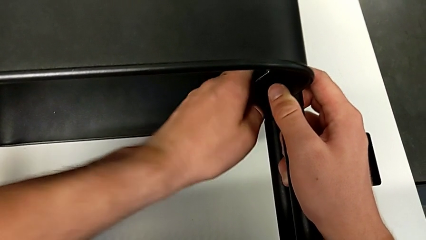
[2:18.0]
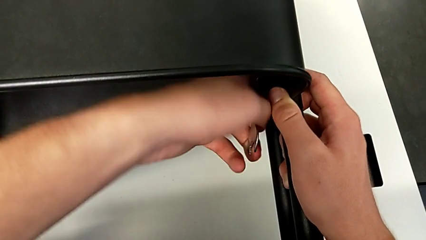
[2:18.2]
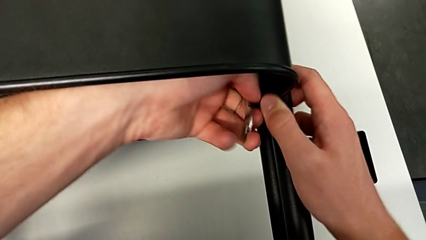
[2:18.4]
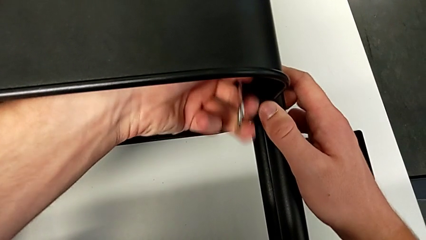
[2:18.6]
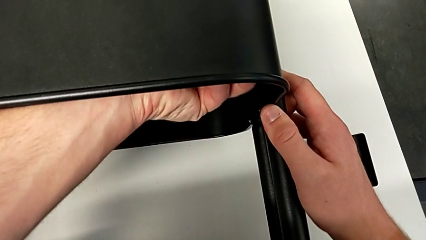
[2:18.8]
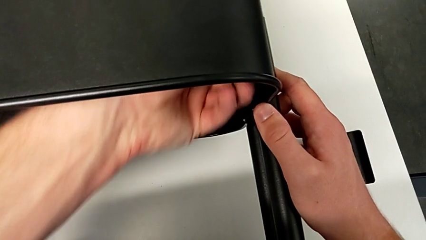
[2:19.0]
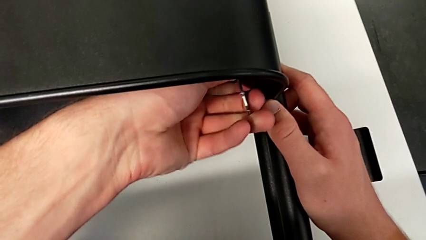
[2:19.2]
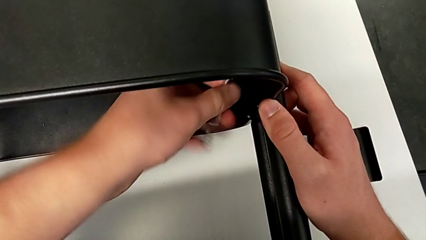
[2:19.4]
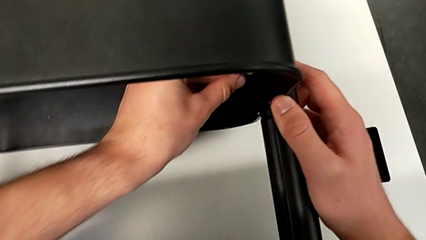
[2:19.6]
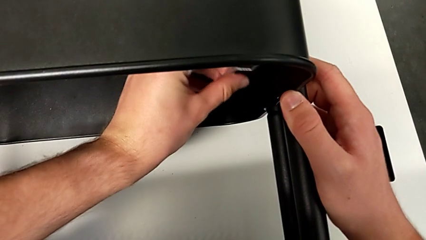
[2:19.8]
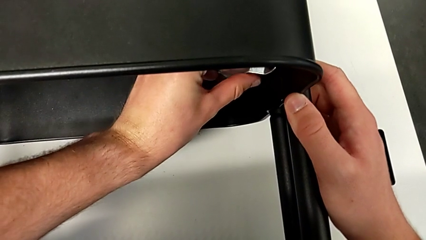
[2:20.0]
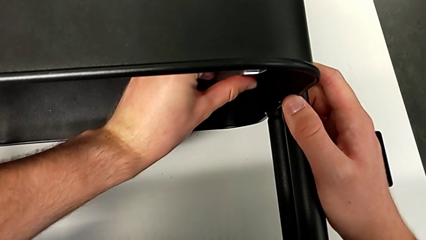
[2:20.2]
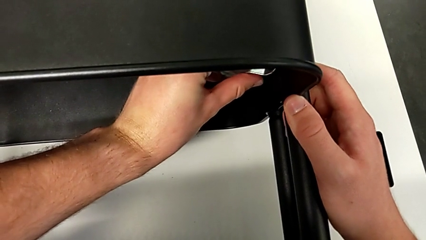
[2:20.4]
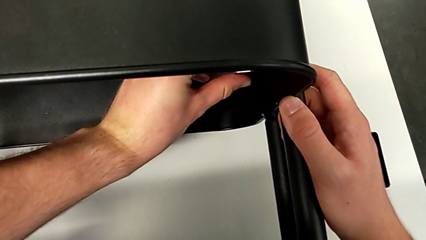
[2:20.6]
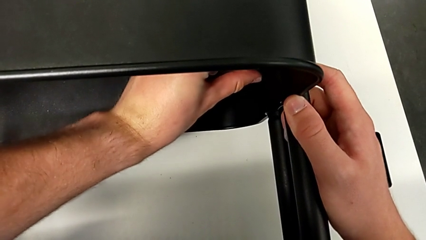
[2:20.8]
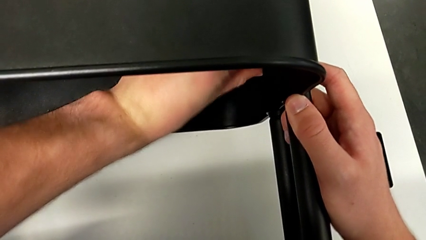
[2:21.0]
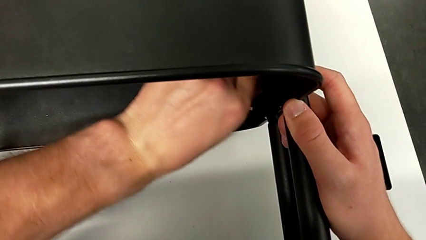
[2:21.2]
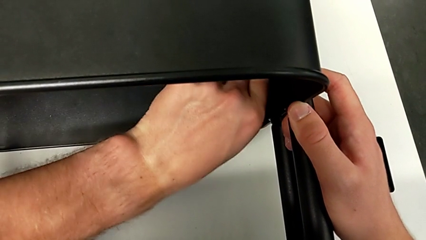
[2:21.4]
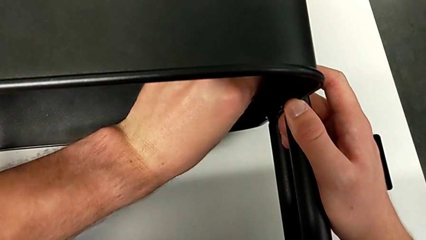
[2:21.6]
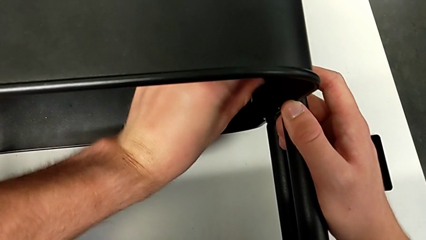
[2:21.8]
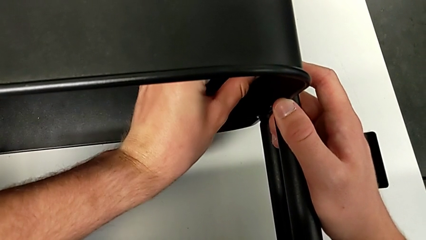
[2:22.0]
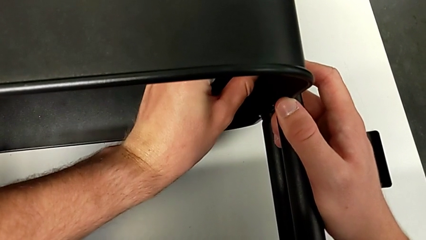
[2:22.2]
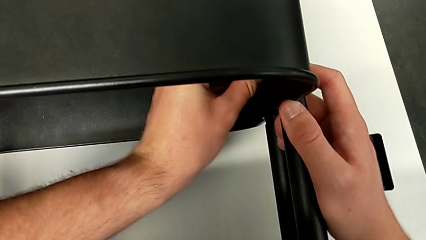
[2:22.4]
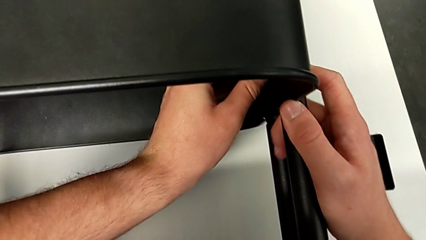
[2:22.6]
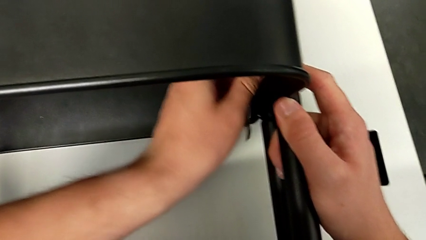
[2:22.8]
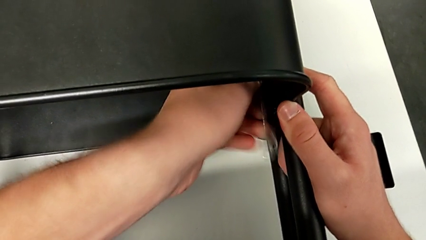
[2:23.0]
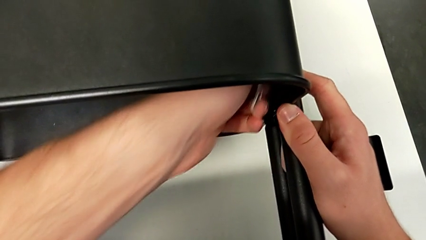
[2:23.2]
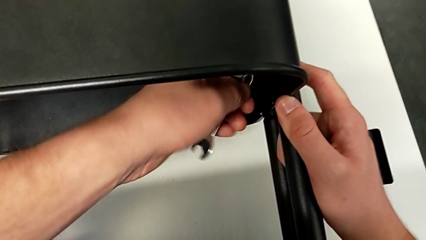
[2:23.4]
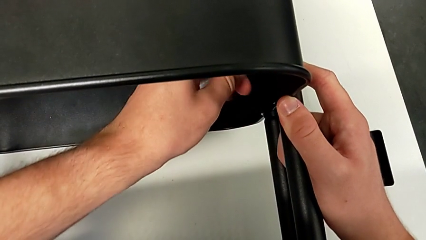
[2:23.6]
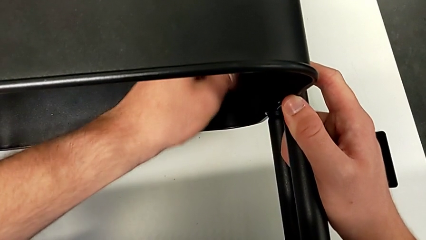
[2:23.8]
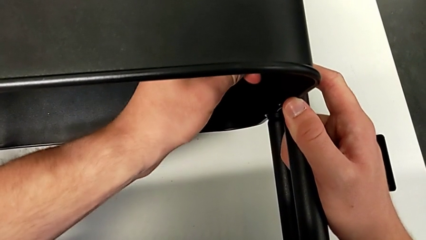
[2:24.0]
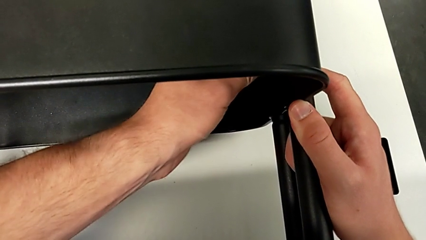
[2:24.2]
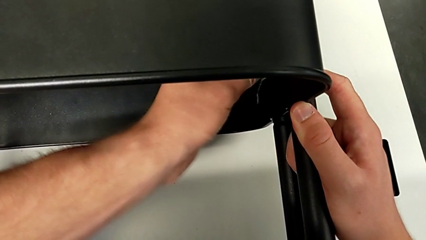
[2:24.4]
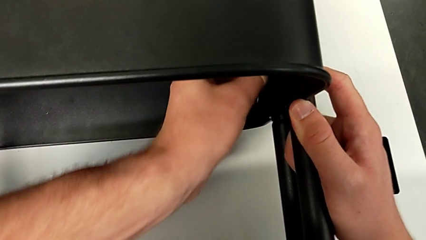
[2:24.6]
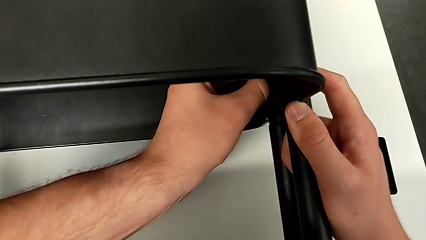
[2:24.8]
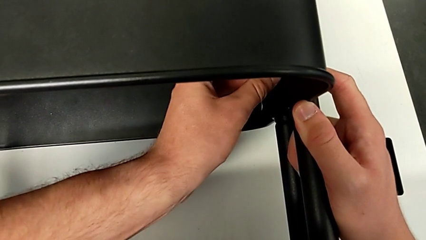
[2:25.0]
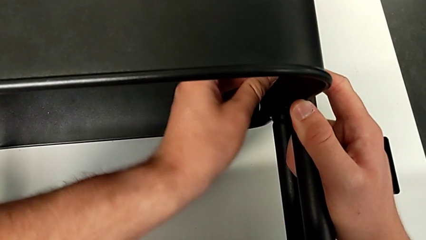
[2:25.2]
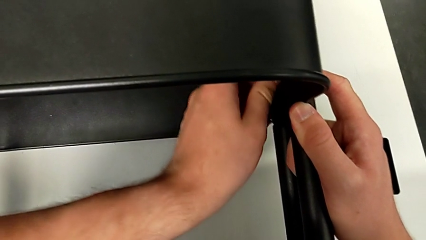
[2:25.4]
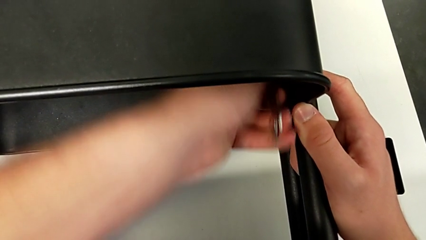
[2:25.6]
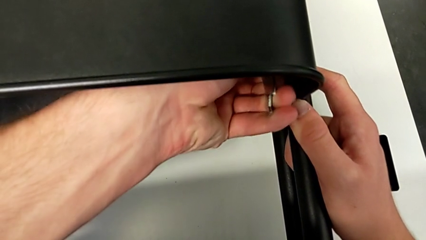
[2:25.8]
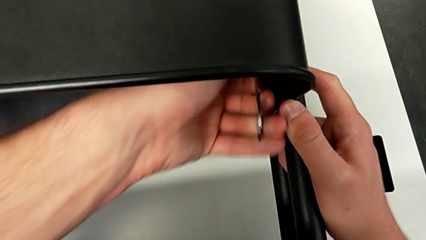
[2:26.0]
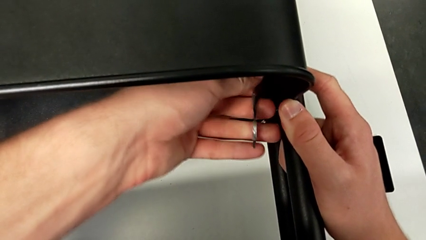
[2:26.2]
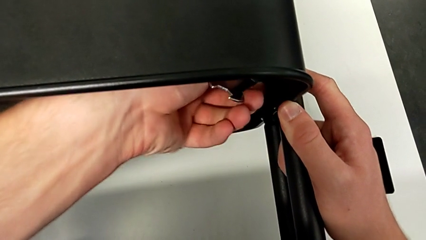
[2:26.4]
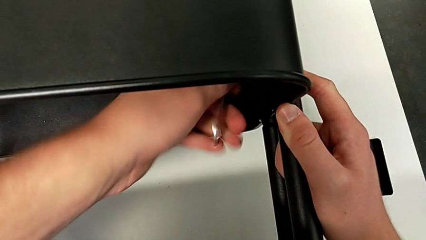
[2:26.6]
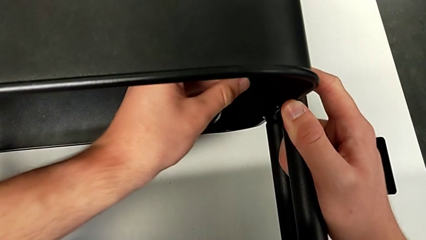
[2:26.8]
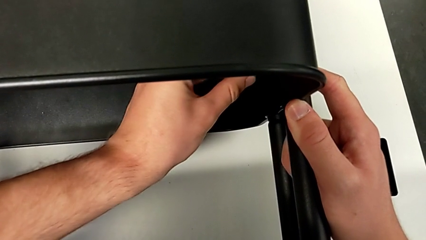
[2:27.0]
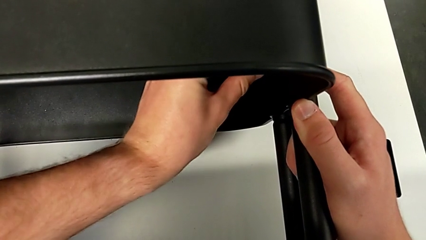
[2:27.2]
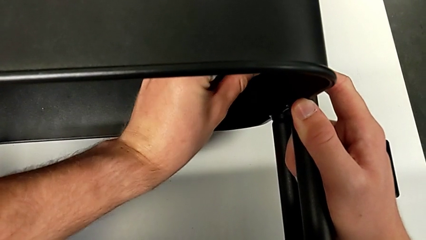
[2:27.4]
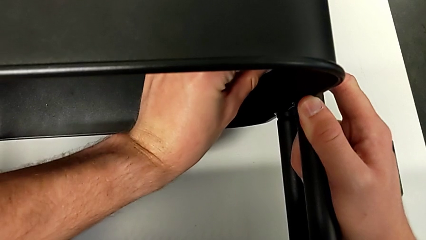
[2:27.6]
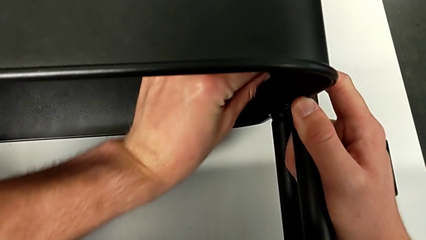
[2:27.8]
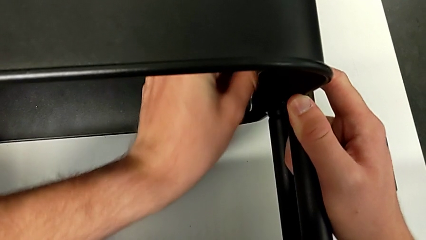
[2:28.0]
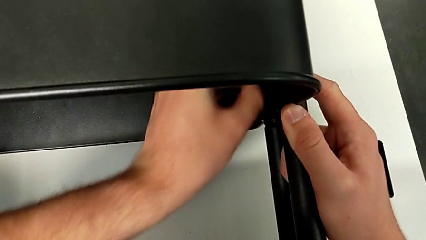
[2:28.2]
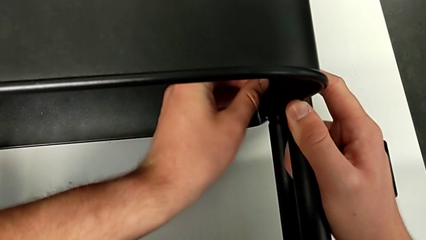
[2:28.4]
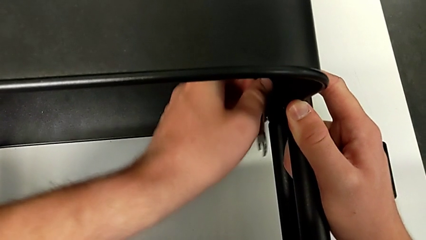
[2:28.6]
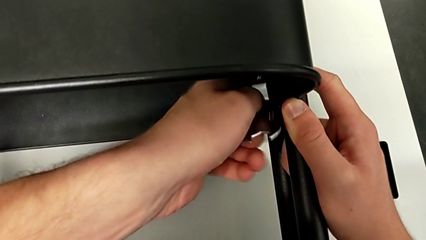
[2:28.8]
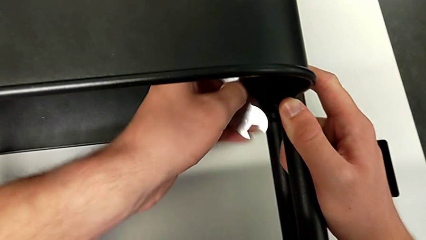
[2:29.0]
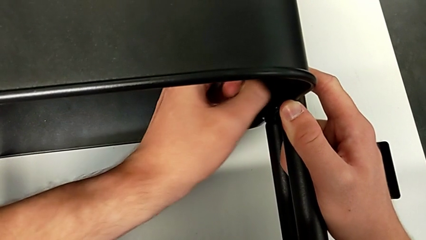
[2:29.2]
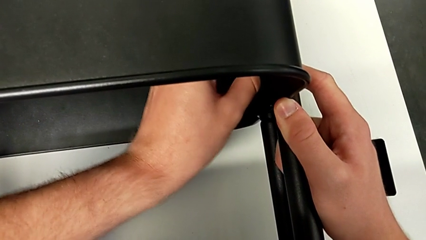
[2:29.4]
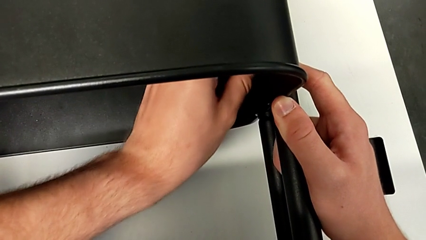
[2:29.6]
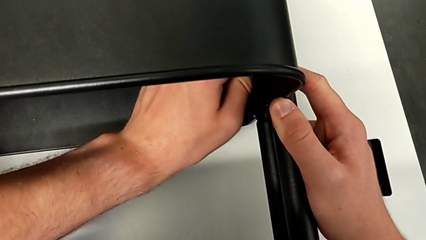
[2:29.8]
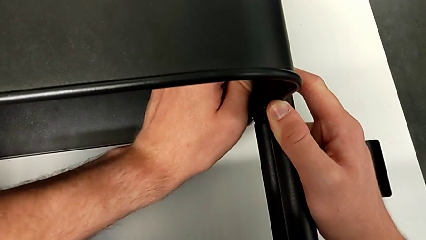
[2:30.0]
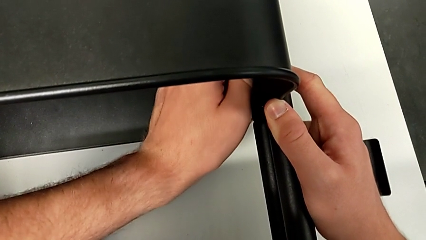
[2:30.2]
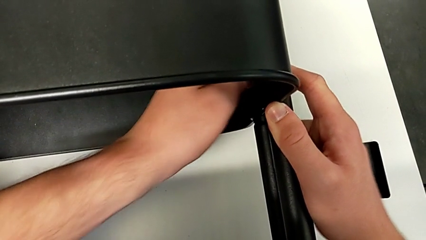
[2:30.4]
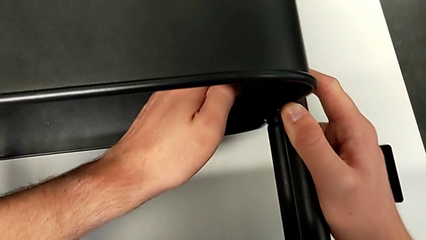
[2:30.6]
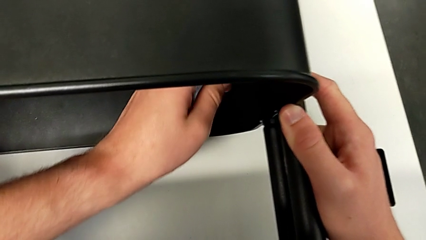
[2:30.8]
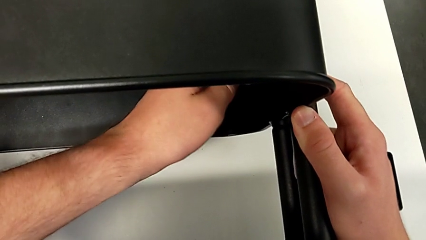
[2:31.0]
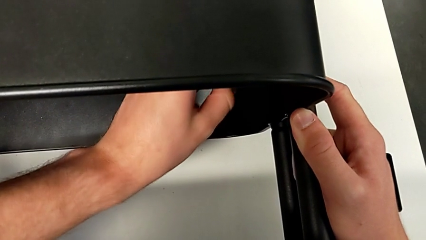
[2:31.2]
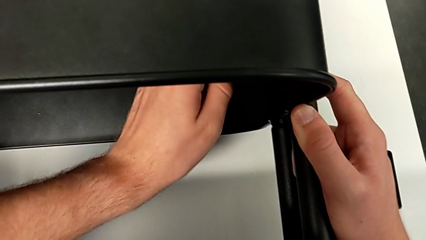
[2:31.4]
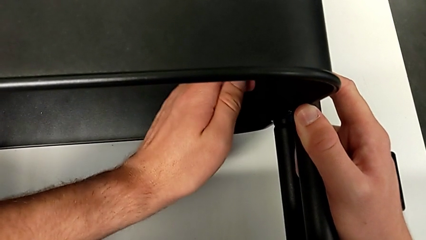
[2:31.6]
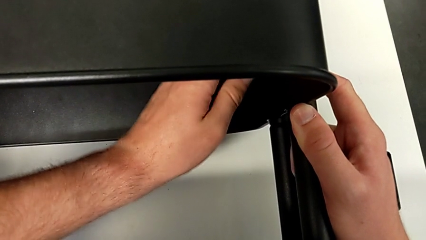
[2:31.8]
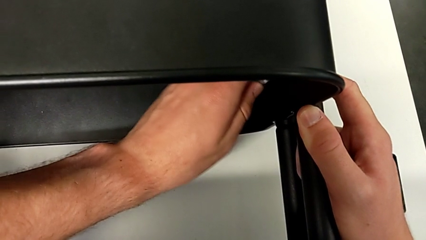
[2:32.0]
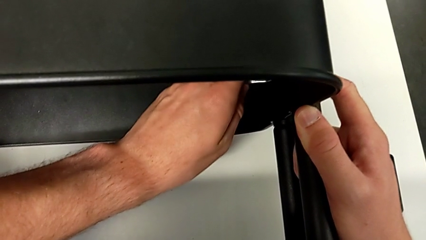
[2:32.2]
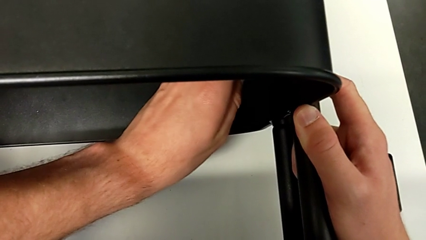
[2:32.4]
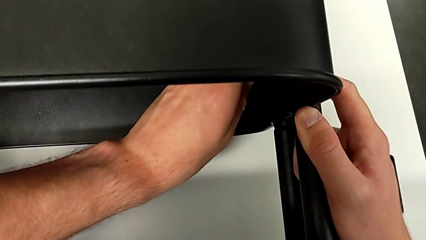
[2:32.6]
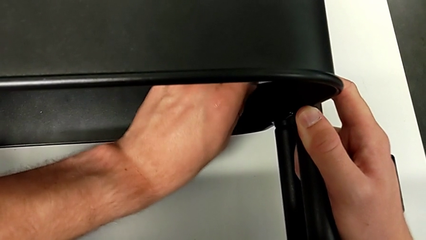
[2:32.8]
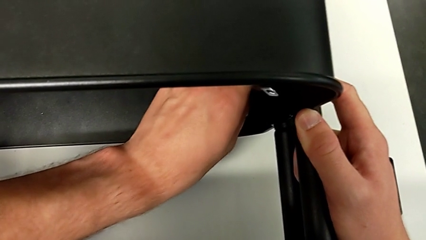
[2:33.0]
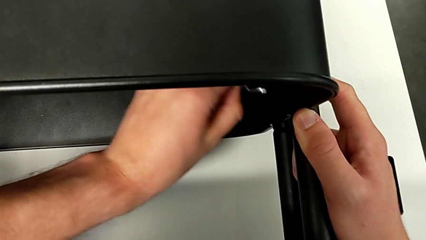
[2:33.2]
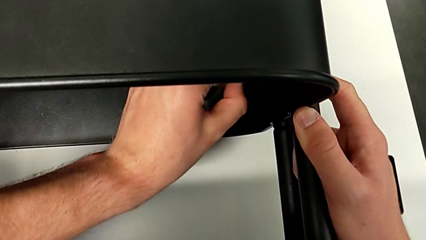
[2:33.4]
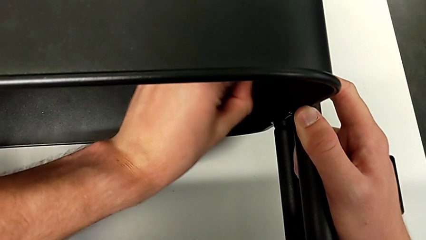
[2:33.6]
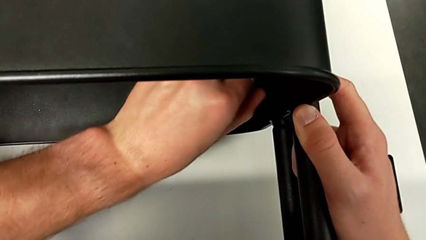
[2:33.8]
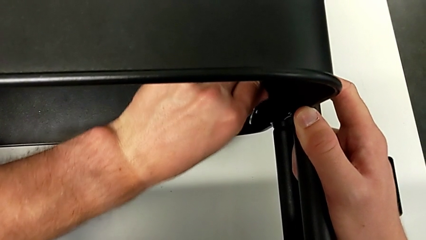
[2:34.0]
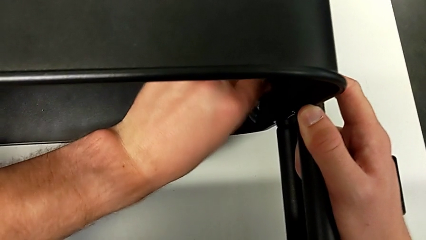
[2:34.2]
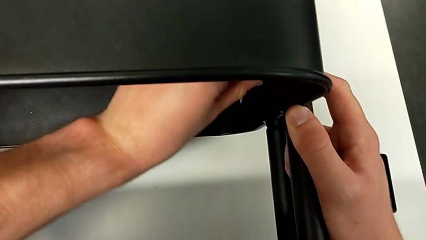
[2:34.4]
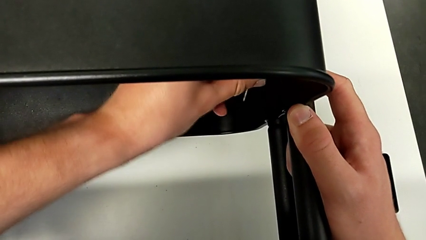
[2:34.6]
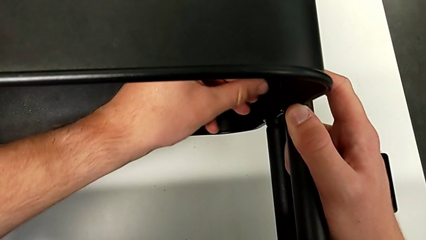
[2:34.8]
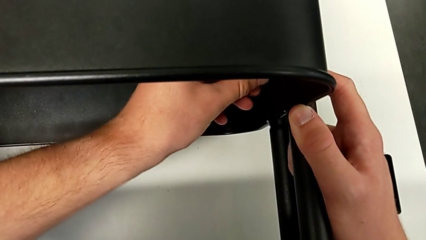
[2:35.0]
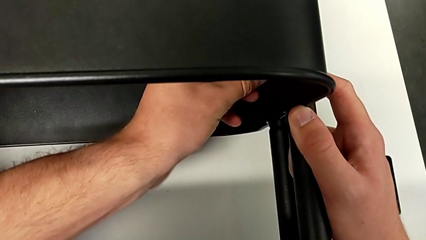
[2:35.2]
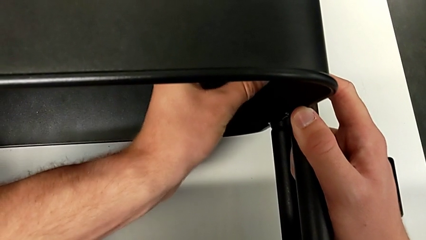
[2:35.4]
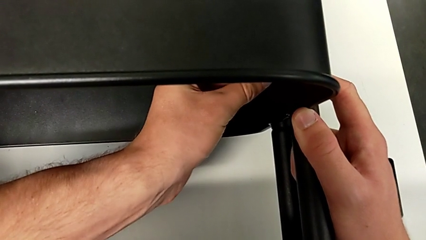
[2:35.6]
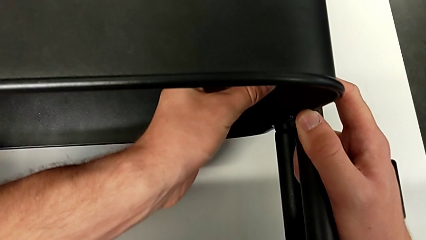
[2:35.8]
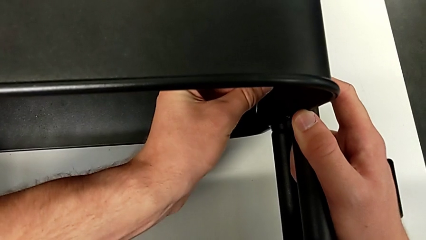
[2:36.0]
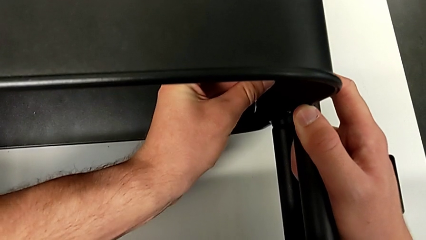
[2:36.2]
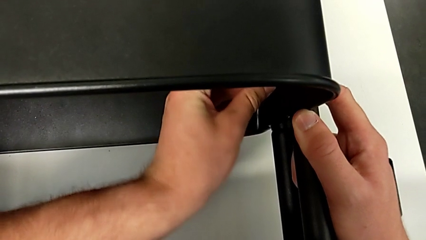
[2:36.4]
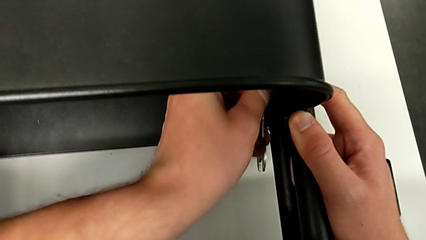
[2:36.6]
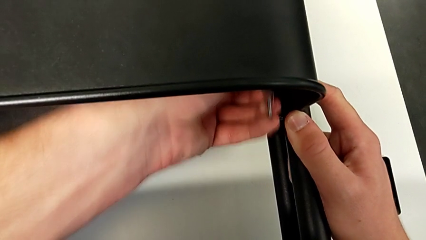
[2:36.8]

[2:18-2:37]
The camera wearer is unscrewing the right bracket of the middle tray. They keep unscrewing the second hexagon cap nut.
